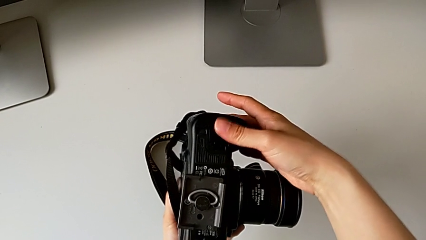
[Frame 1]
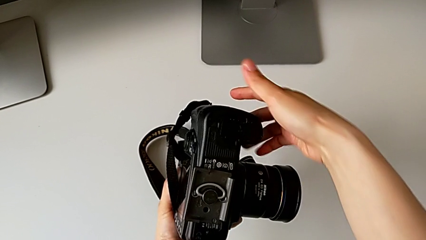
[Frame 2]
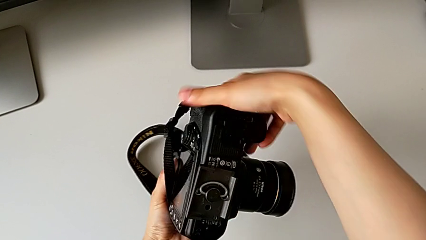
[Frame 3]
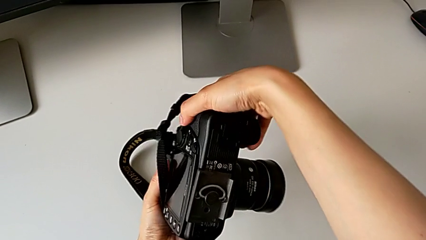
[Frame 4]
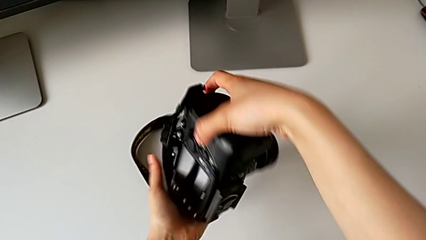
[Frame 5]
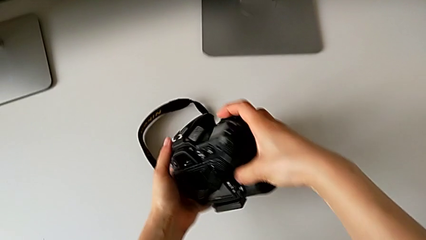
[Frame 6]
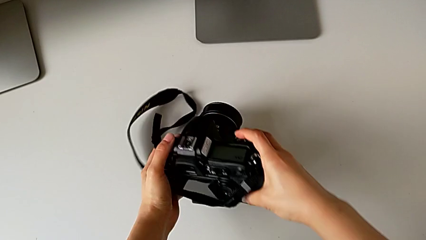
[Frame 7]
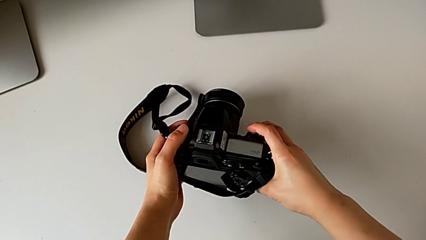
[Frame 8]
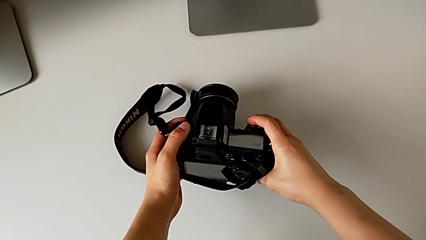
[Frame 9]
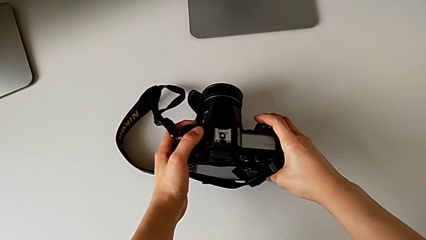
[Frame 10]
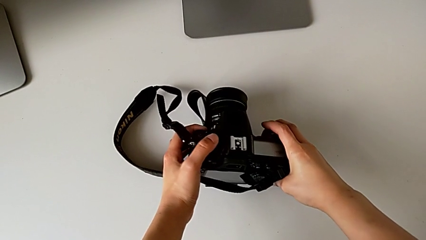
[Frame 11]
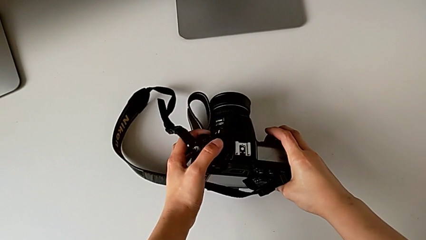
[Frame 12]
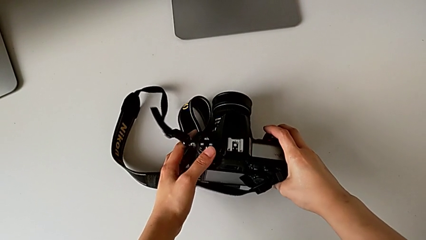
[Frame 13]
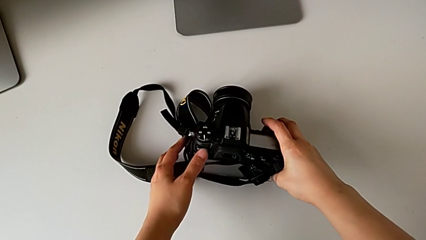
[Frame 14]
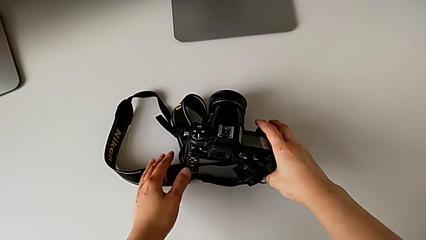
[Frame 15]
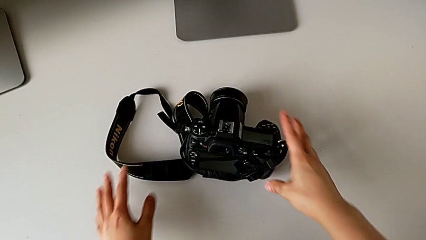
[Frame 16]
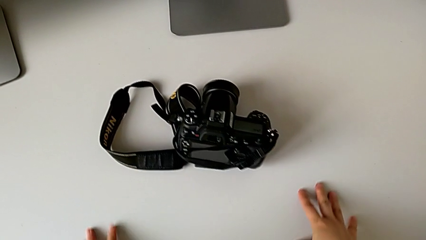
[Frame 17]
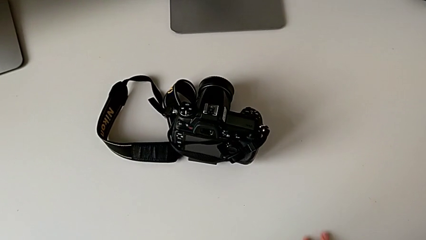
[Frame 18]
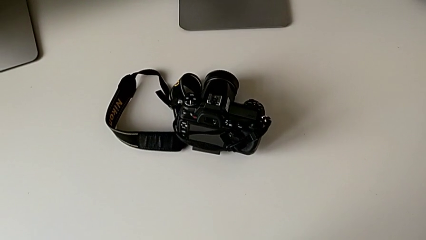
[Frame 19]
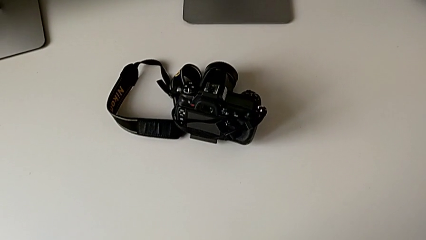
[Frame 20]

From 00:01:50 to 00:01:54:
The camera wearer is inserting a battery into the DSLR. They flip the DSLR and place it.

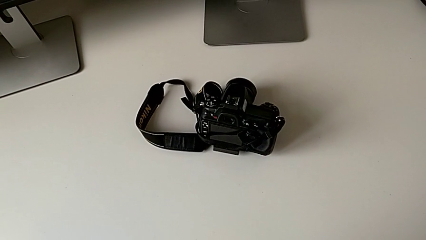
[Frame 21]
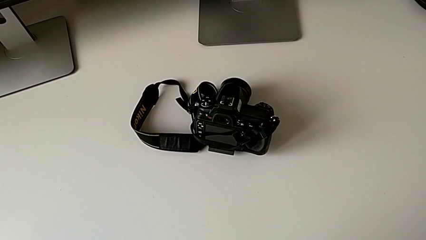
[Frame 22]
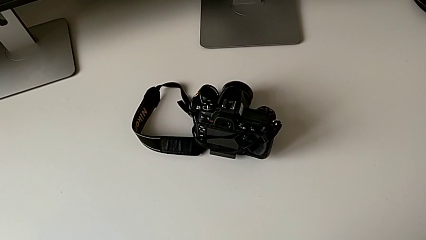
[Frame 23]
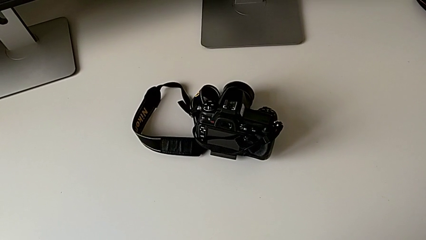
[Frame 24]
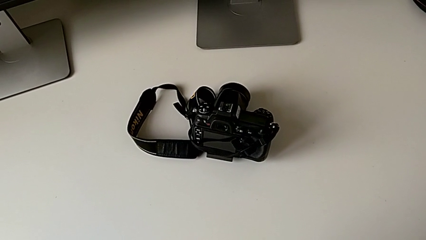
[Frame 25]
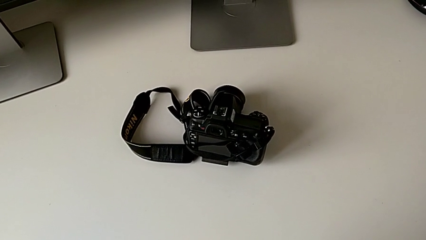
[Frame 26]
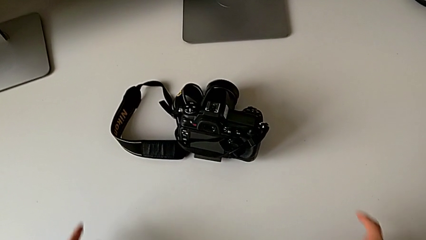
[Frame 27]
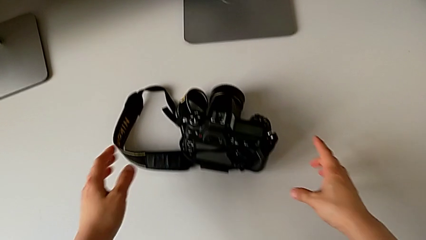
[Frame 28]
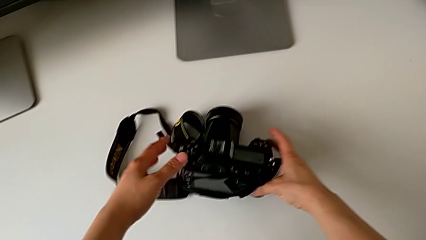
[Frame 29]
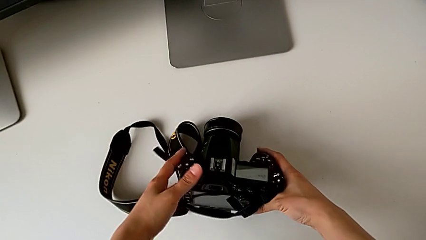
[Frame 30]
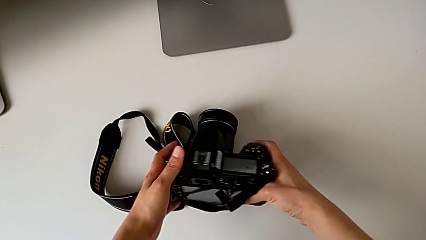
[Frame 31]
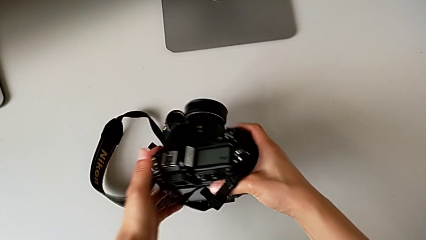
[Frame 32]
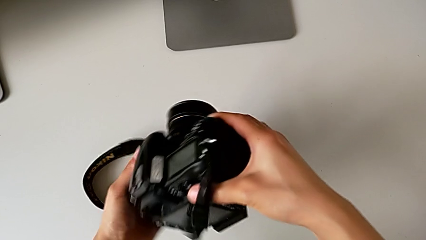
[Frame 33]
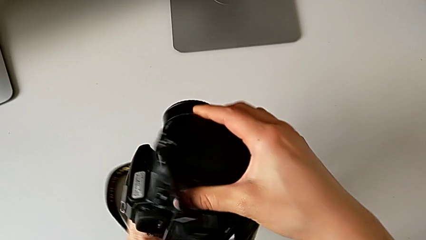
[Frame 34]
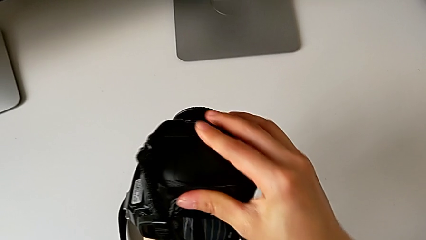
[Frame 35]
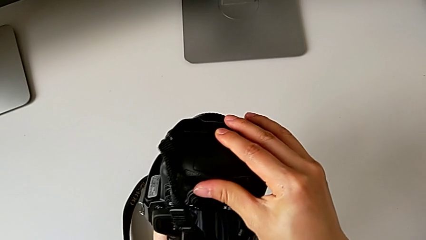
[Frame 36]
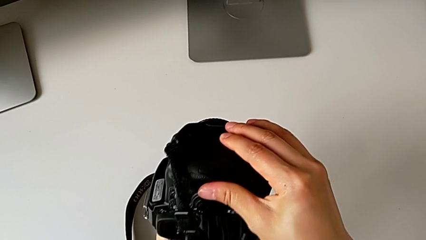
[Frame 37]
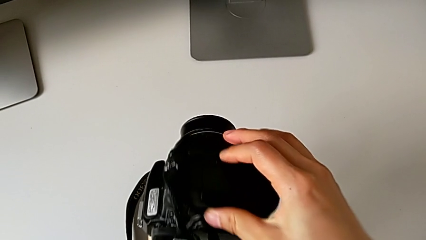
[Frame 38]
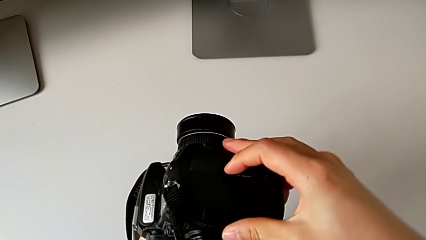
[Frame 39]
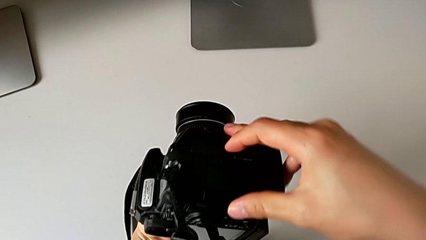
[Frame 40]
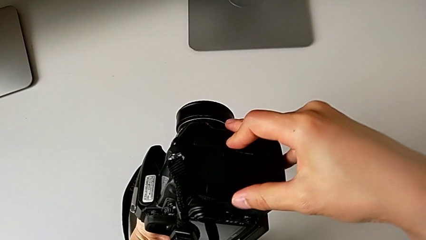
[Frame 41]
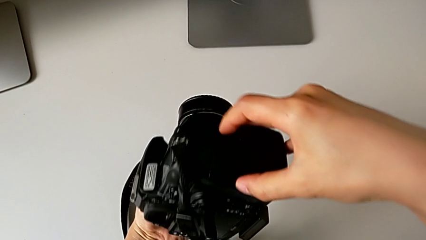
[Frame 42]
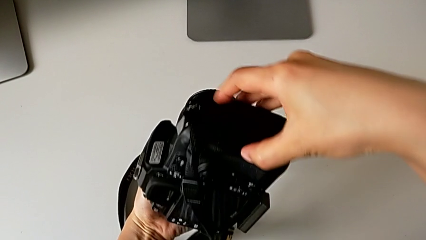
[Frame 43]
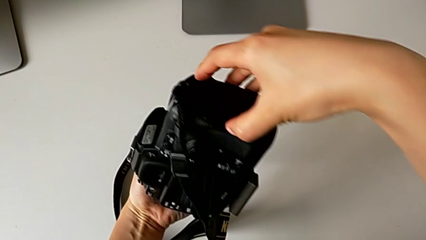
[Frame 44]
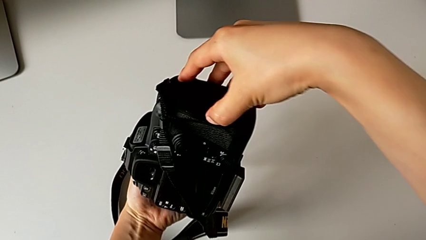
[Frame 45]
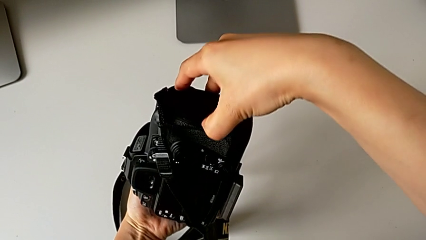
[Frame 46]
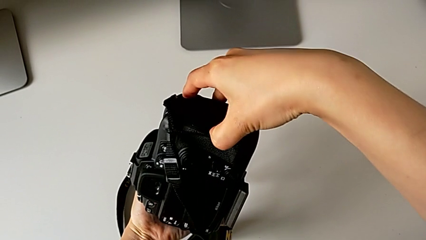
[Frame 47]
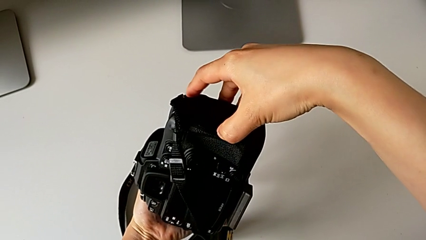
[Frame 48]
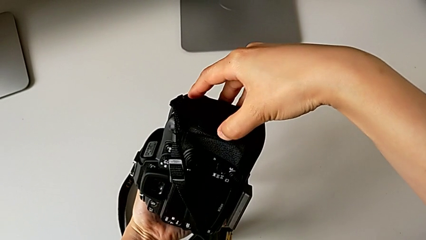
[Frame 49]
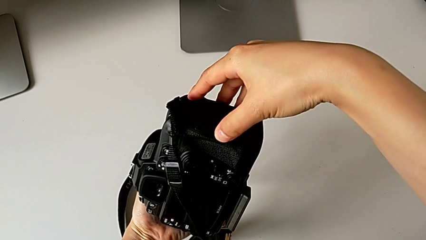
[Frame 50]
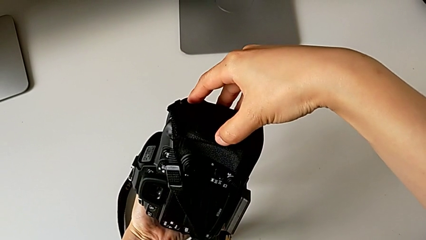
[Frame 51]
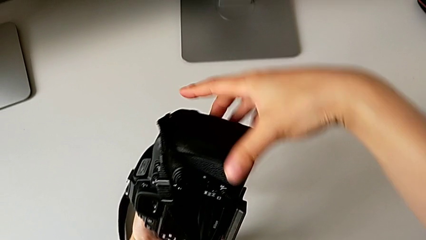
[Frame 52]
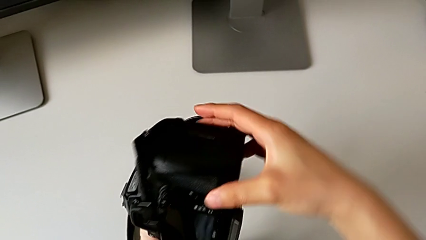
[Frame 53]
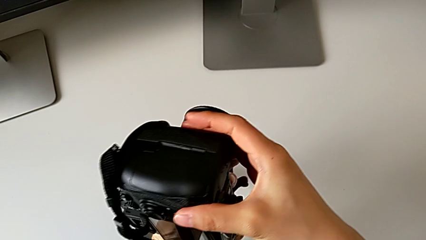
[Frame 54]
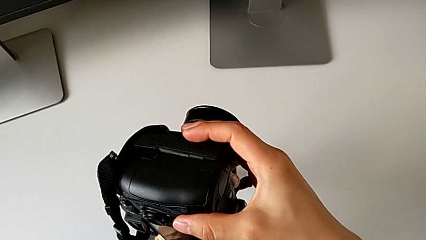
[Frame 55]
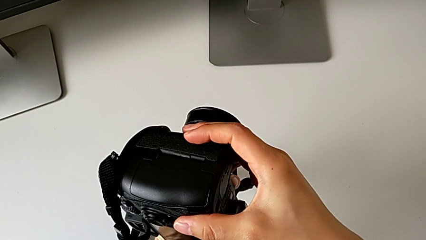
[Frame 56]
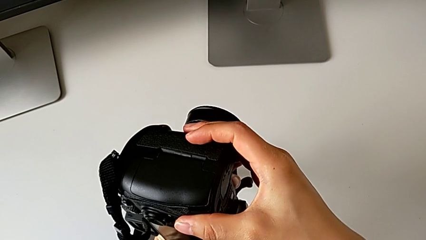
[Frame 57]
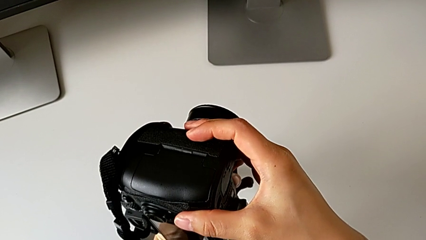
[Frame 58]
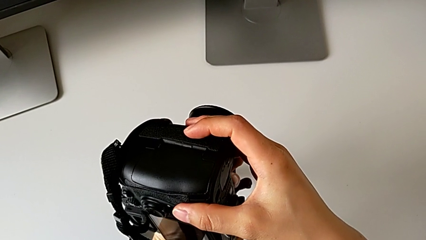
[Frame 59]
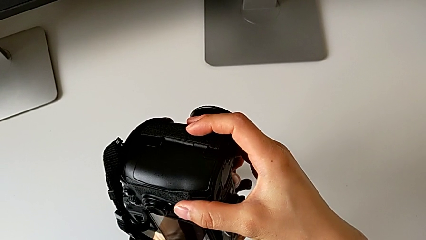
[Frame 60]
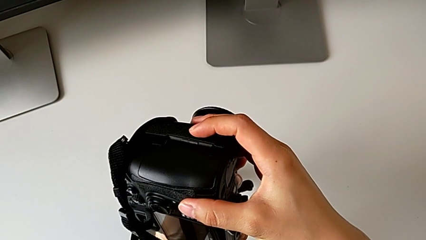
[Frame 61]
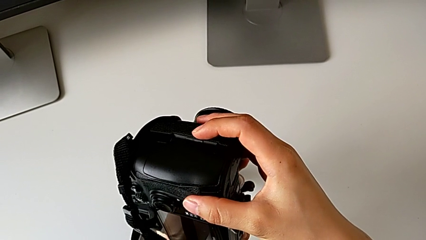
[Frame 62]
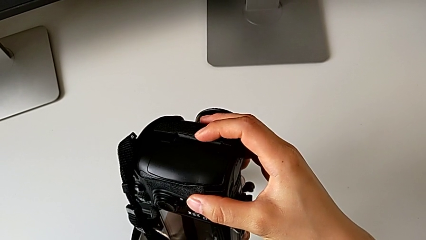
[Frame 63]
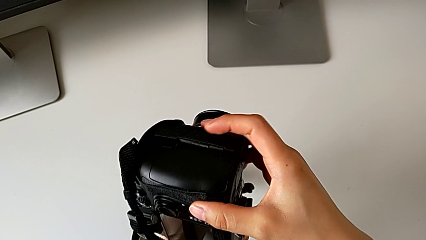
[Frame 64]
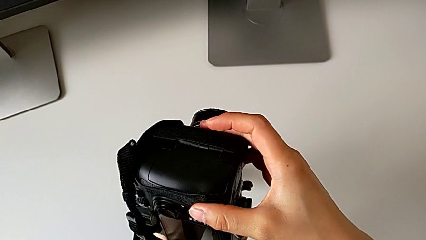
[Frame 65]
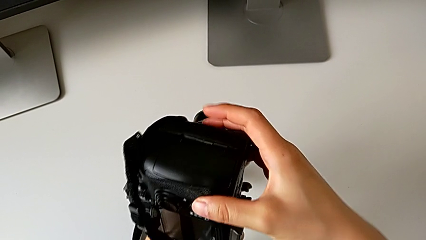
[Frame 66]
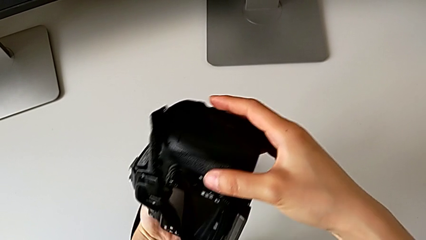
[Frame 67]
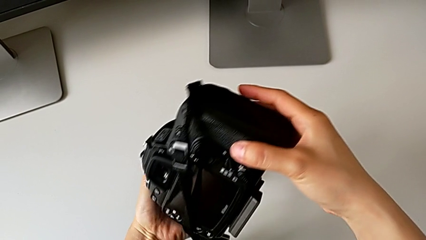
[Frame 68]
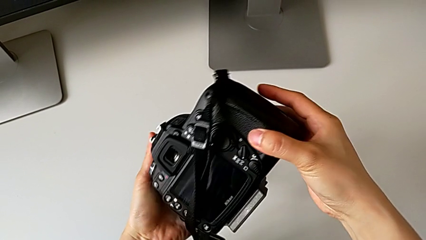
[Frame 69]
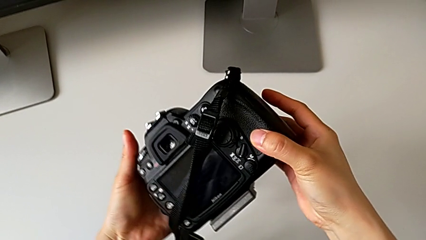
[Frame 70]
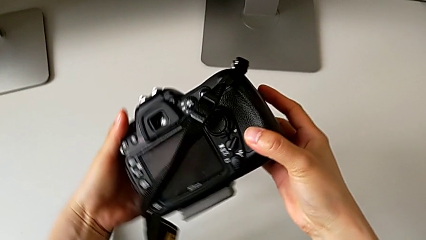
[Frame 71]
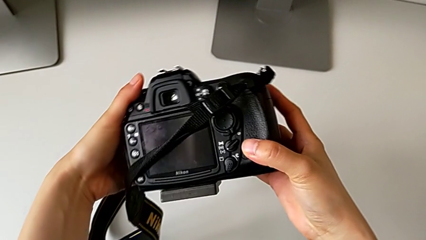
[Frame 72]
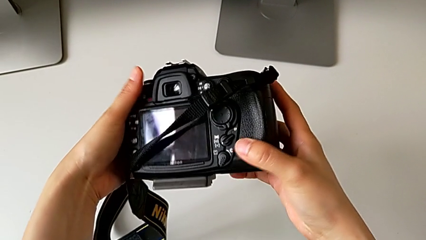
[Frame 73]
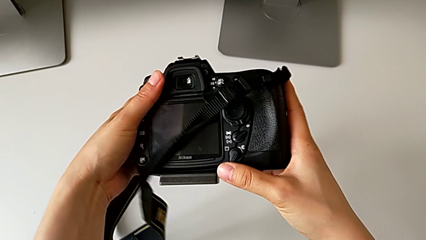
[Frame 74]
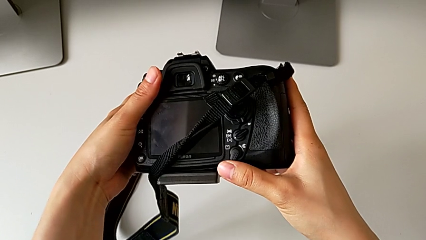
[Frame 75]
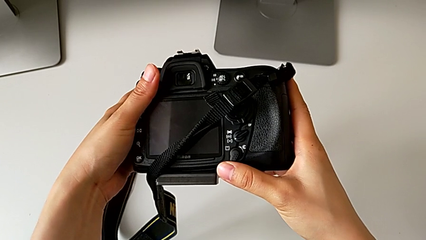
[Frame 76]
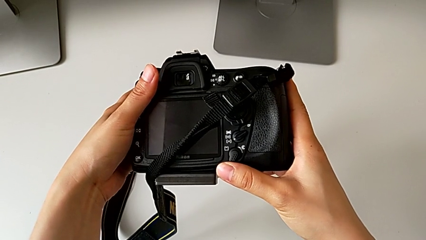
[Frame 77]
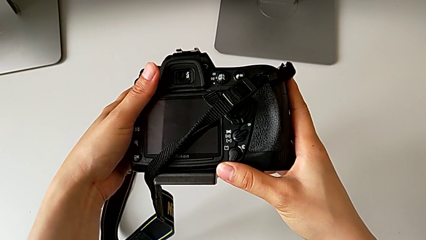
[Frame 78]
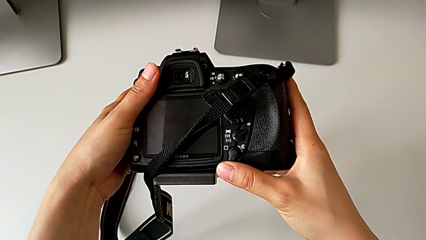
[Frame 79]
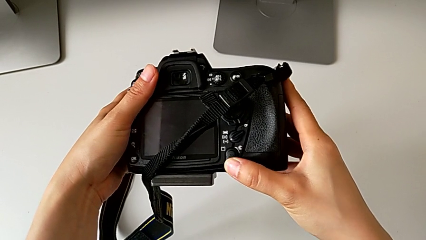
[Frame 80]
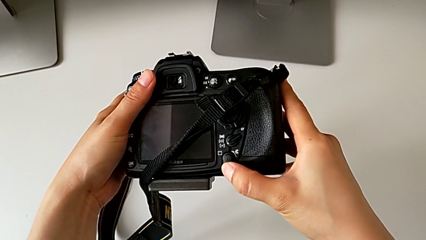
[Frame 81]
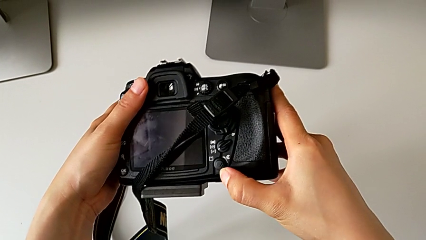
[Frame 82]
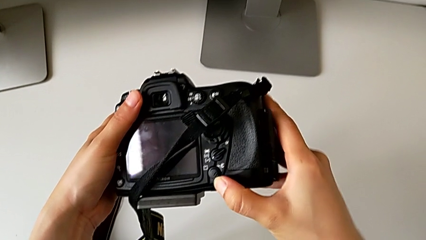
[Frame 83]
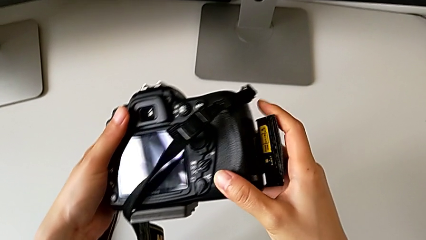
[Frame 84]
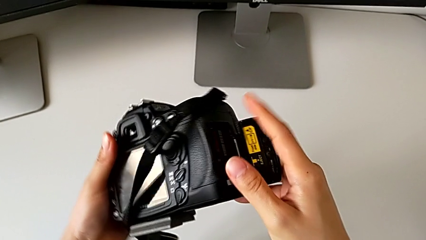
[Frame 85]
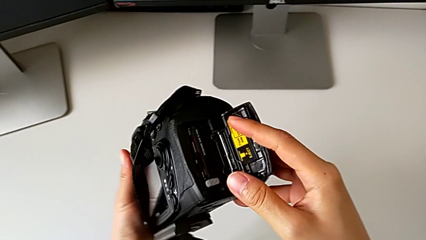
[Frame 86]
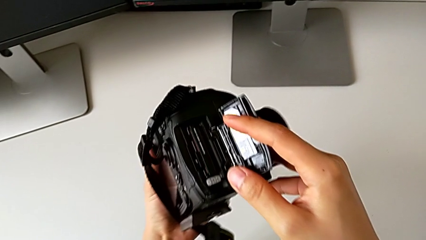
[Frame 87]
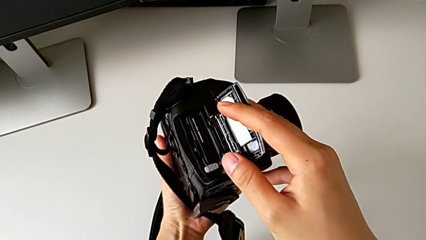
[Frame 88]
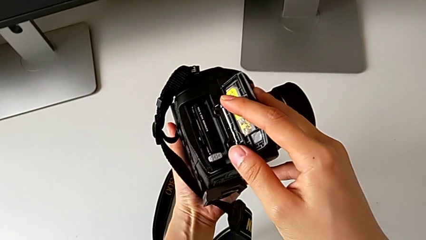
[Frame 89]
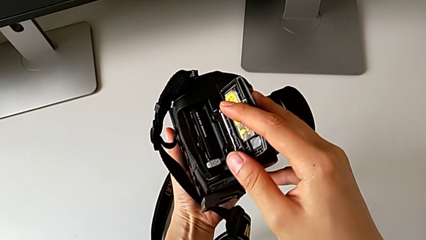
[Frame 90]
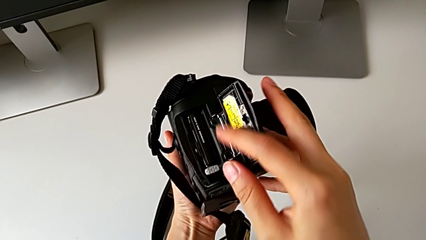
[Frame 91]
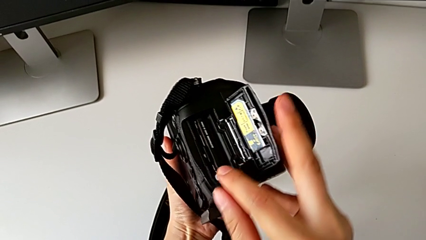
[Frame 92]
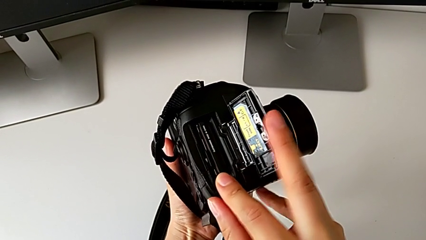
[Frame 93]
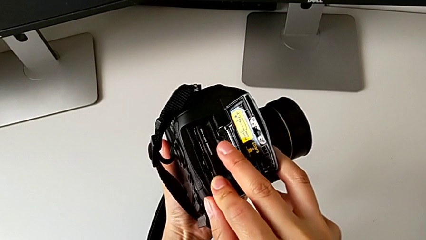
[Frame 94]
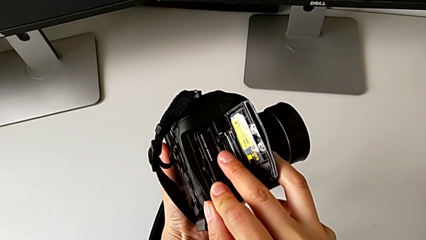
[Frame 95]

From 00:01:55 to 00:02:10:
The camera wearer is removing the SD card from the DSLR. They grab the DSLR, rotate it, wrongly grab the SD slot, inspect the DSLR, press the rotary switch, flip the DSLR, inspect the SD card and press the gray SD card.
